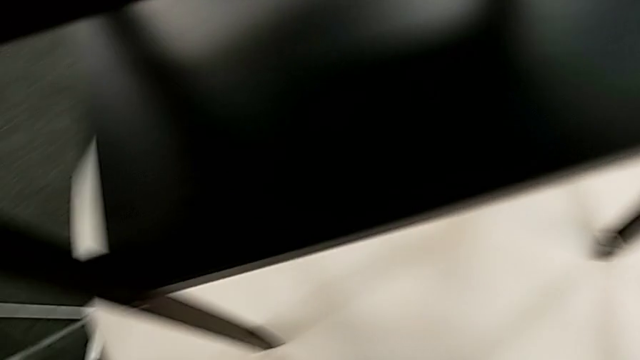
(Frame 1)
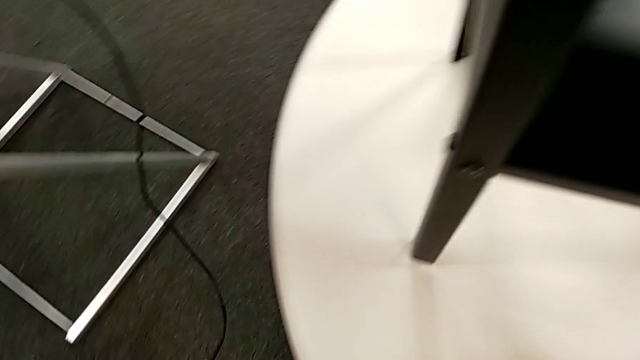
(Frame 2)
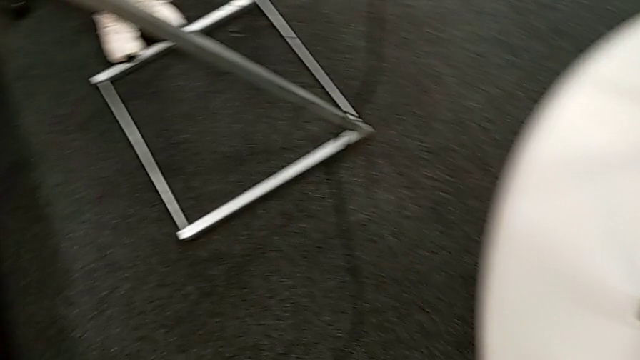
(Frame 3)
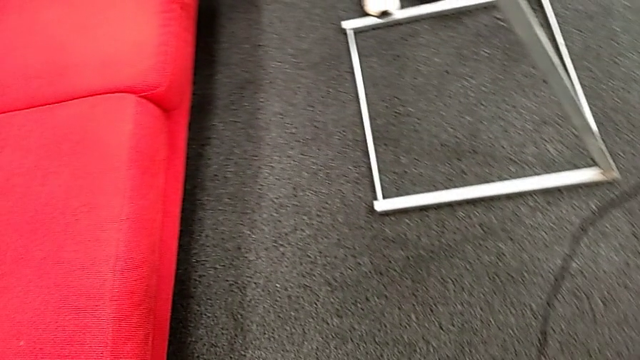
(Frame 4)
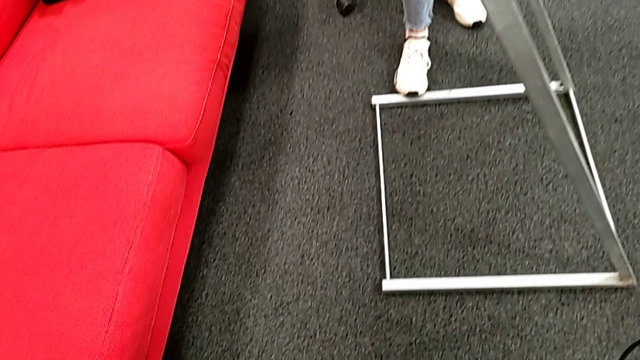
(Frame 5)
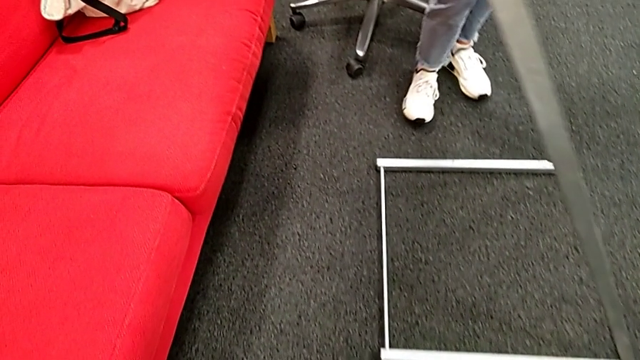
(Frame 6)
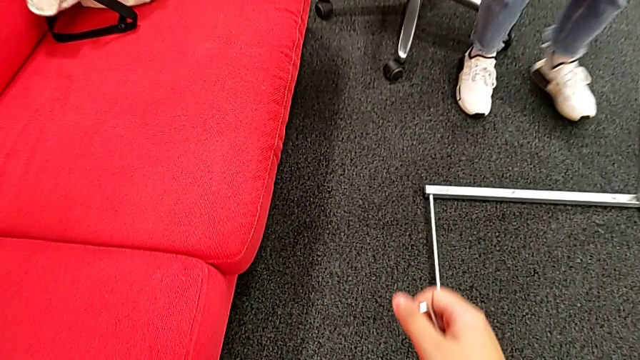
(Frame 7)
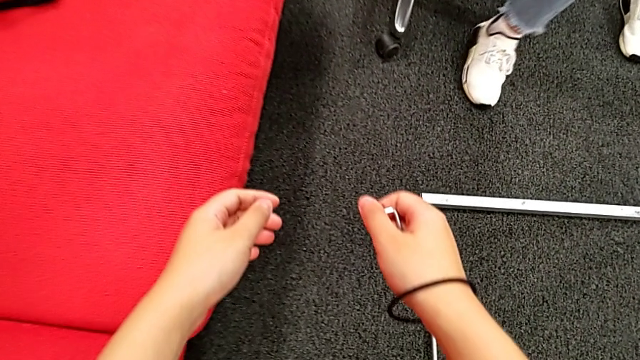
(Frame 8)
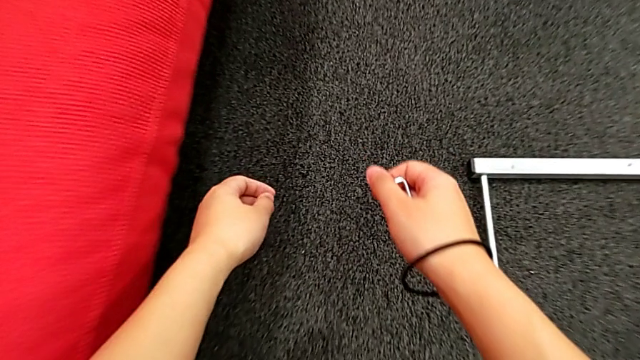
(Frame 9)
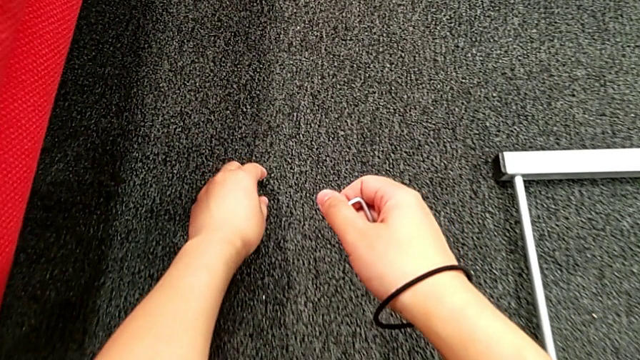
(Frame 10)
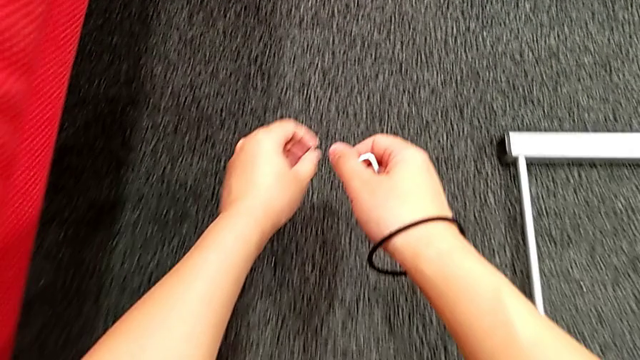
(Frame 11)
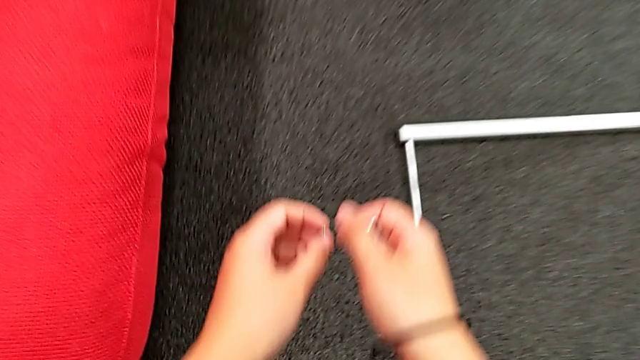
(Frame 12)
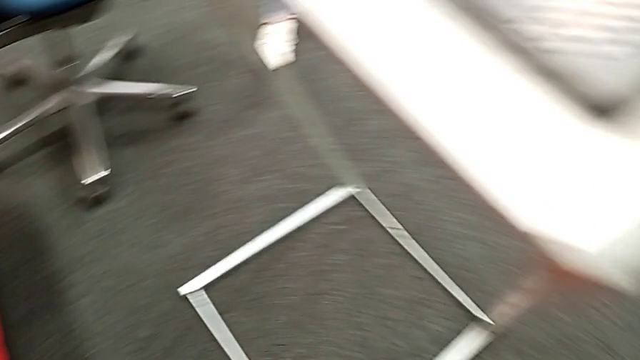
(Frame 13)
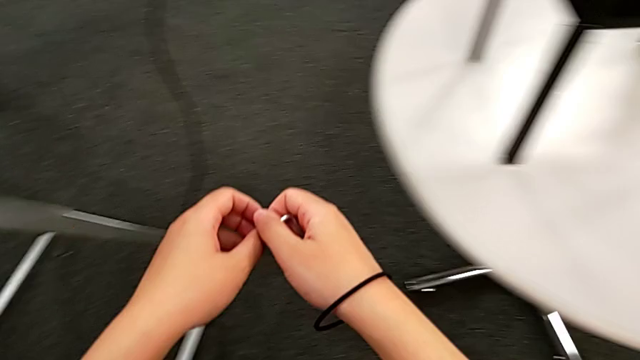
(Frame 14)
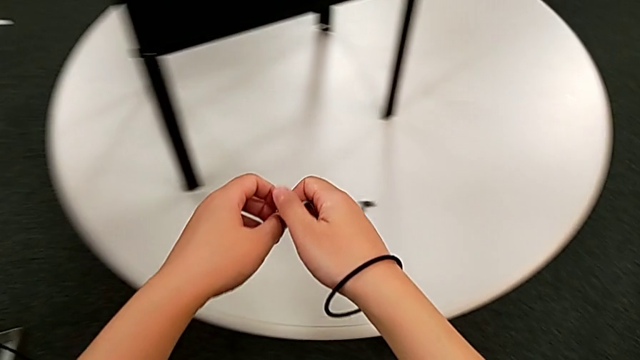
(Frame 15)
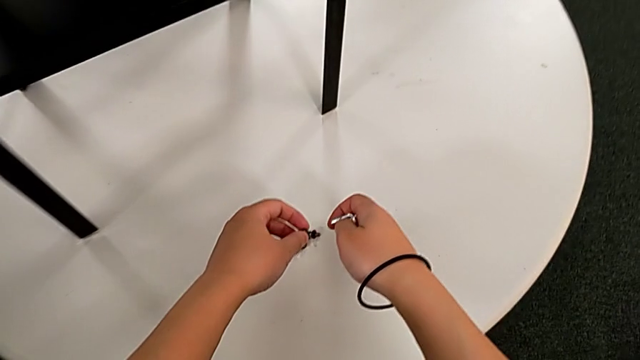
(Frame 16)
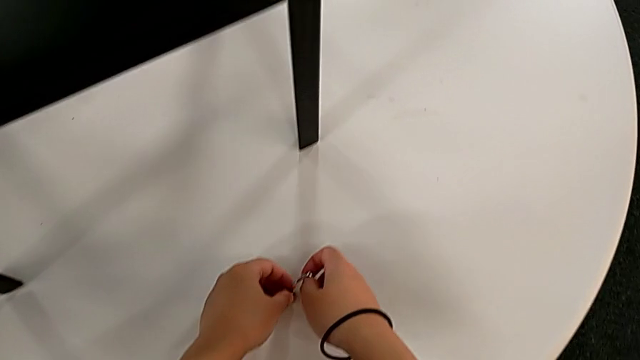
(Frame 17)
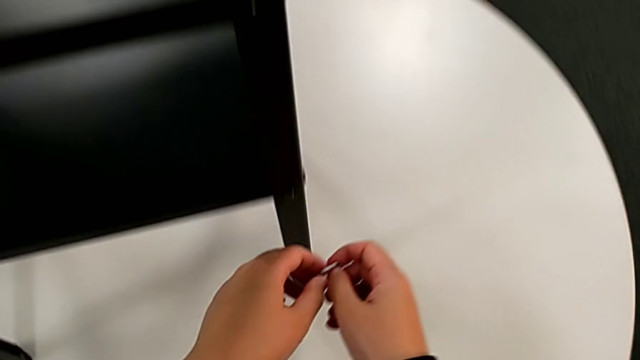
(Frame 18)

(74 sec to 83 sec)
The camera wearer is disassembling the upper tray. They approach the hex socket head, grab it, lift it, place it and approach it.

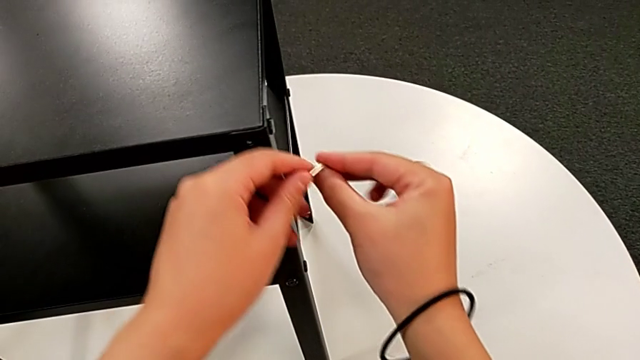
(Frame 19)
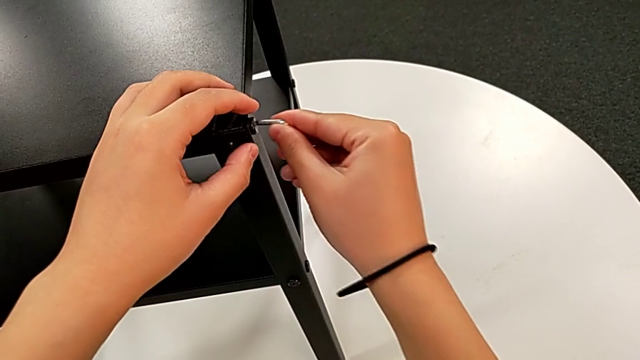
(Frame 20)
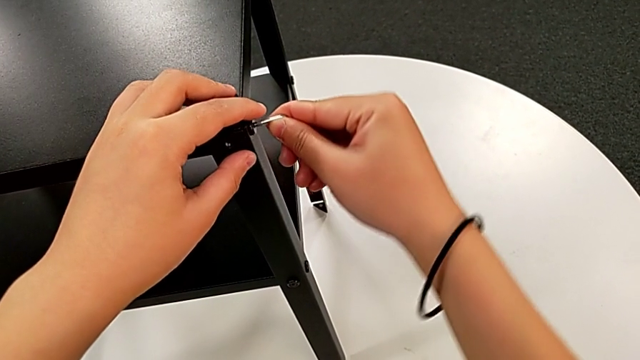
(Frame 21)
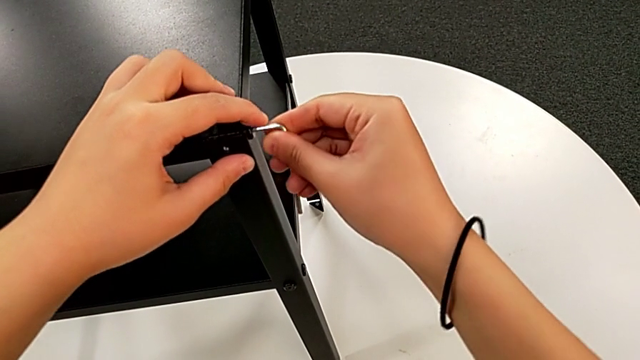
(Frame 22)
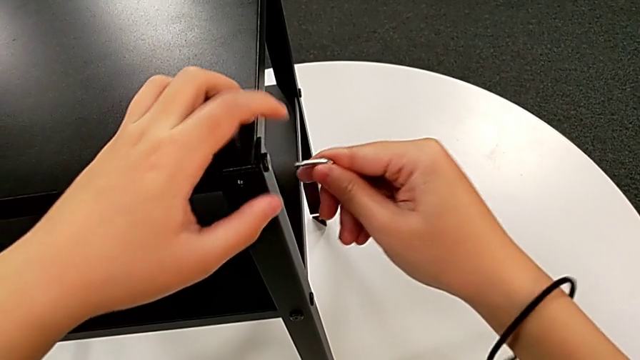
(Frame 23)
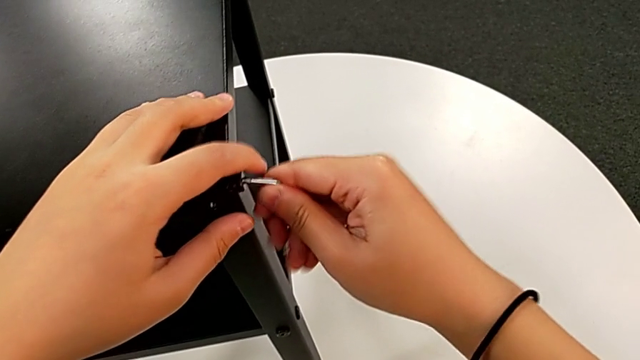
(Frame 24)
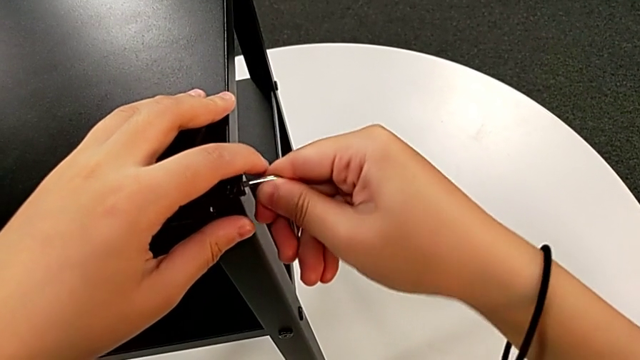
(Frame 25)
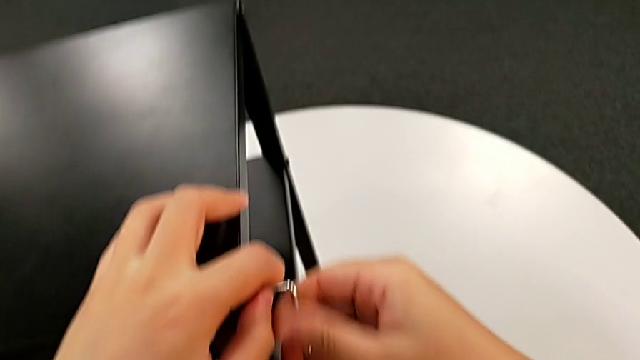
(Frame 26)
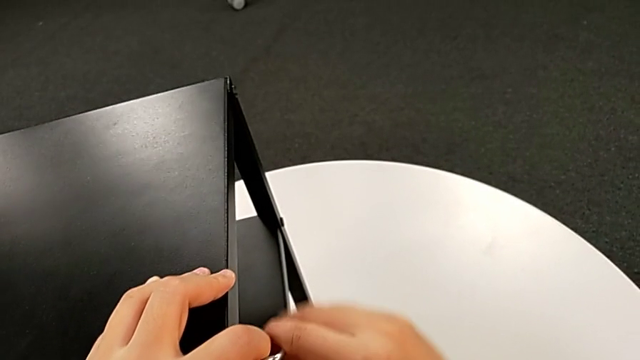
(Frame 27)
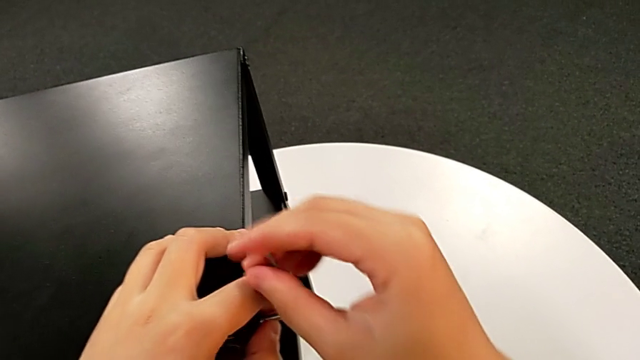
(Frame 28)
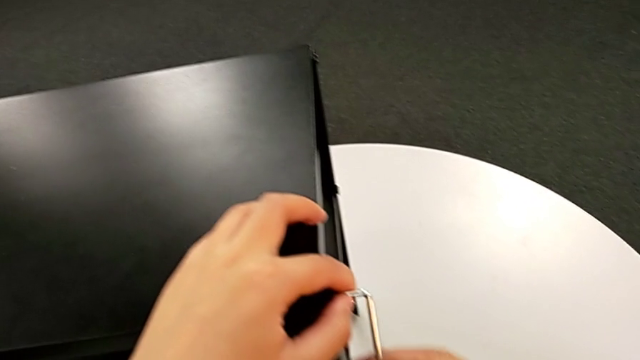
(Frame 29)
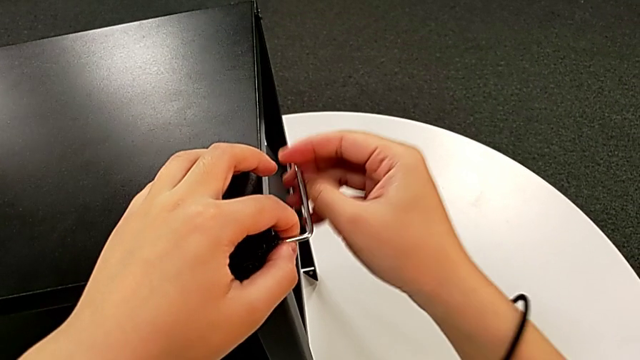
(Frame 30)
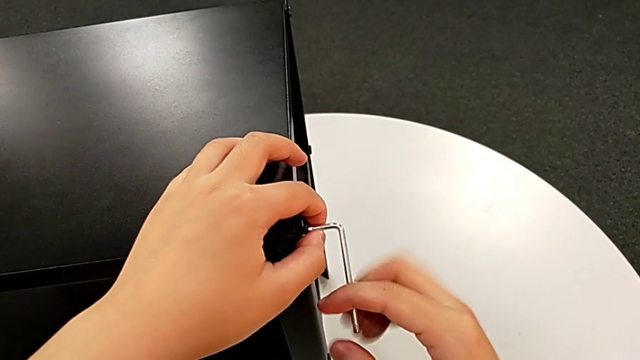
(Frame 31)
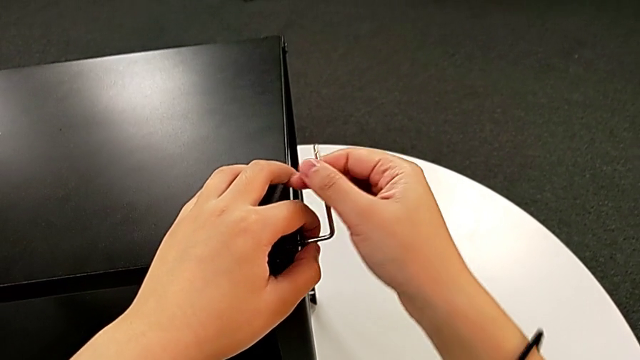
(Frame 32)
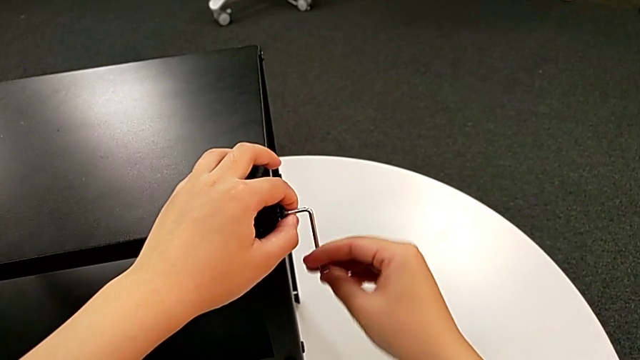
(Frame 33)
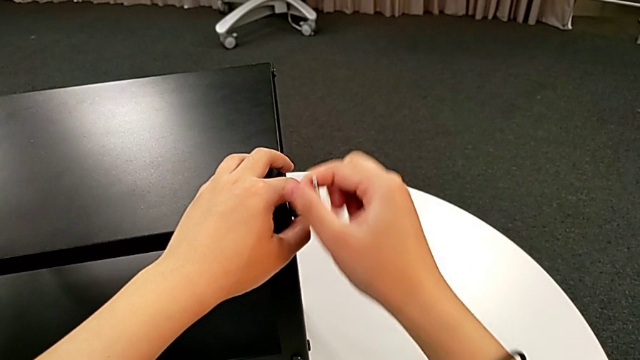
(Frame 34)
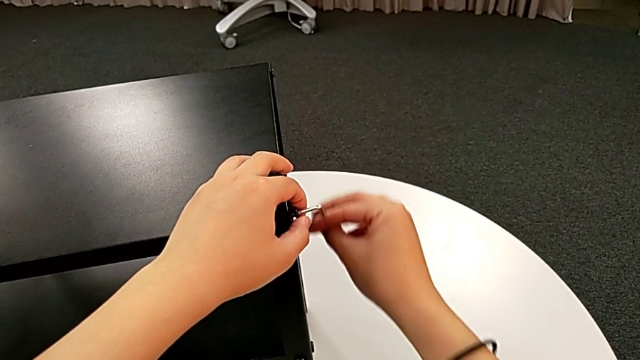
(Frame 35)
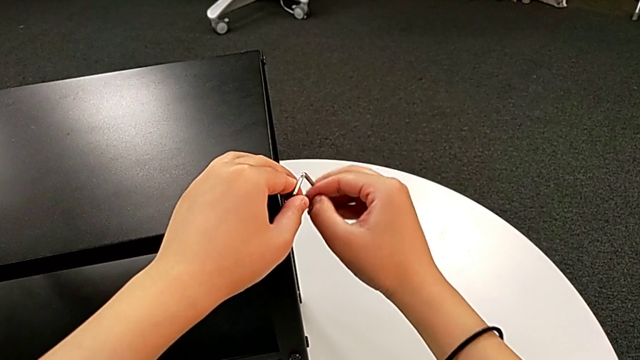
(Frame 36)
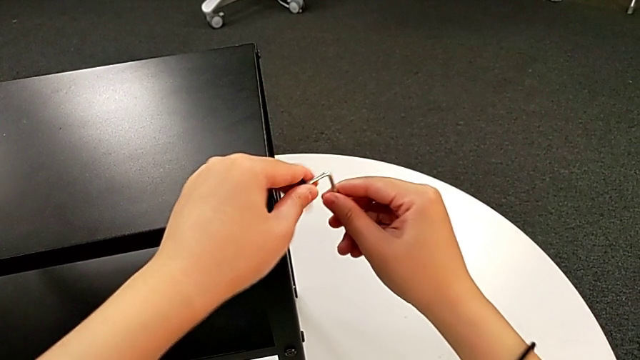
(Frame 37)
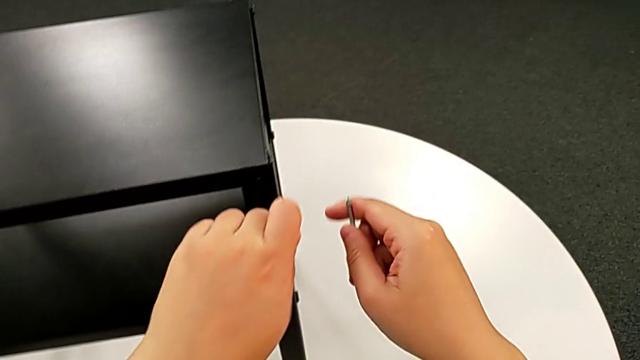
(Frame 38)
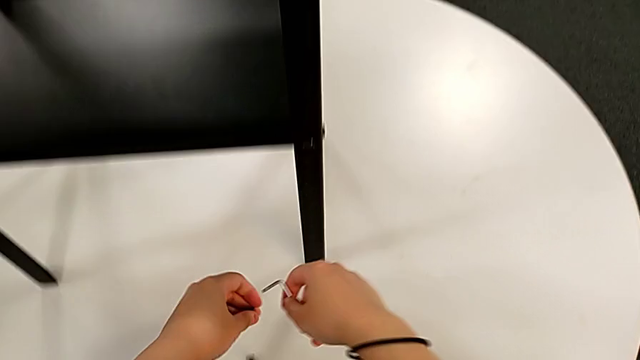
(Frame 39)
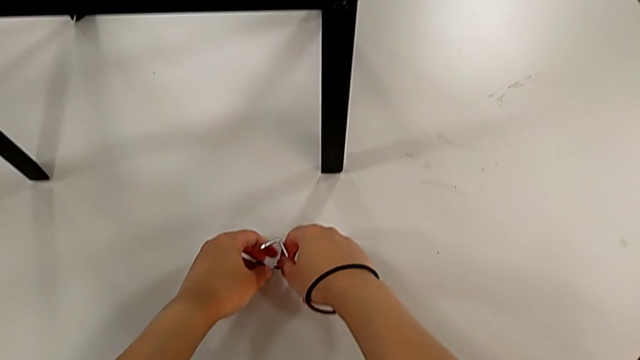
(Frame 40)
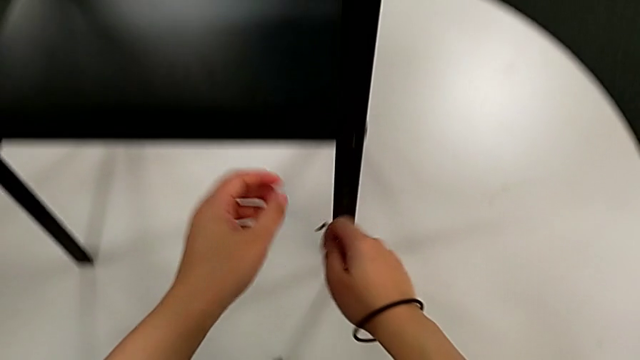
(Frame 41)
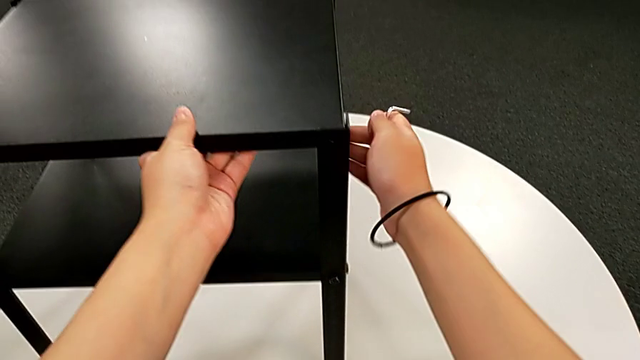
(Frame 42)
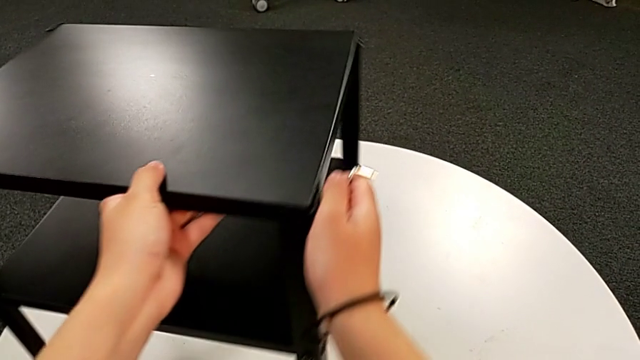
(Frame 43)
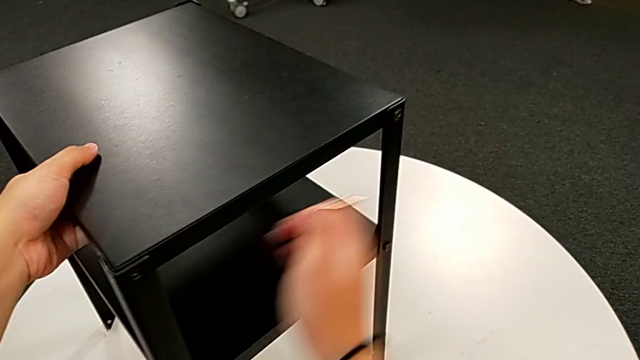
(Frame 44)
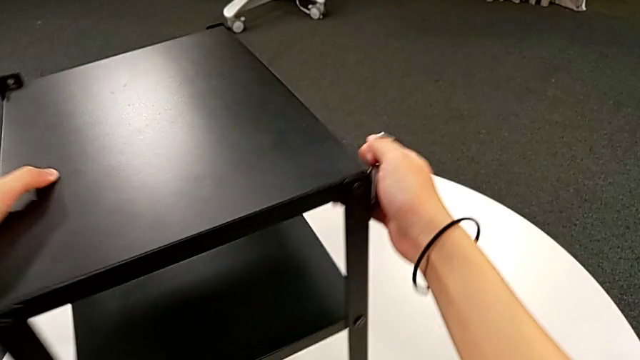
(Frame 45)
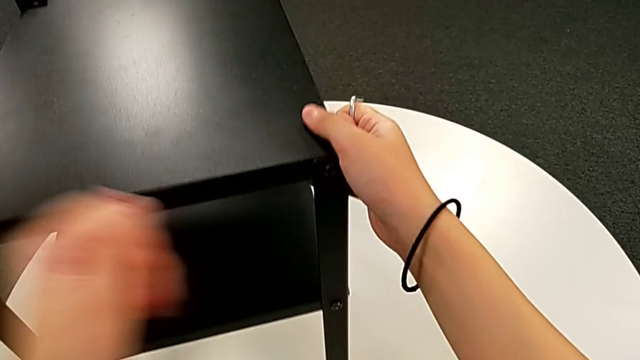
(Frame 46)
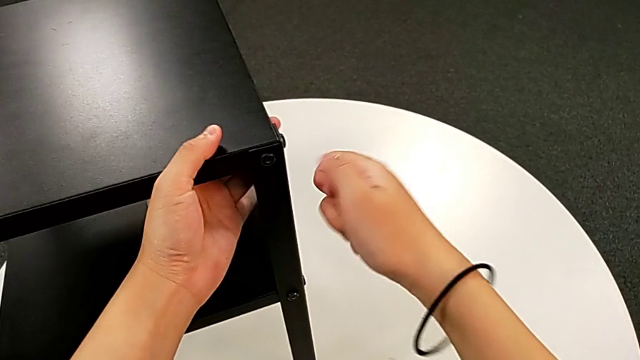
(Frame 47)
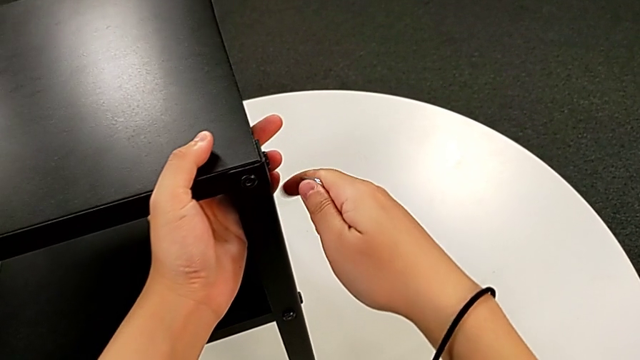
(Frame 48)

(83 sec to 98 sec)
The camera wearer is disassembling the upper tray. They insert the Allen wrench, unscrew the hex socket head, withdraw the Allen wrench, disassemble the hex socket head, place it, approach the nightstand, rotate it and approach the hex socket head.
